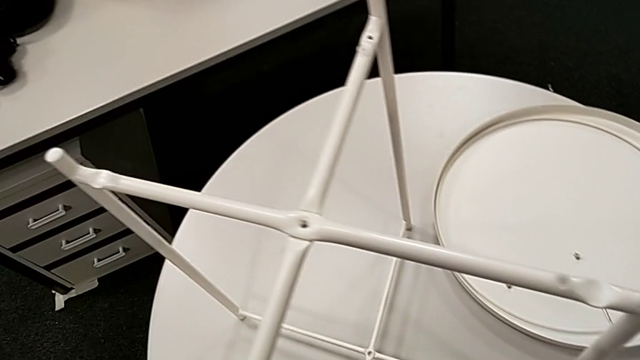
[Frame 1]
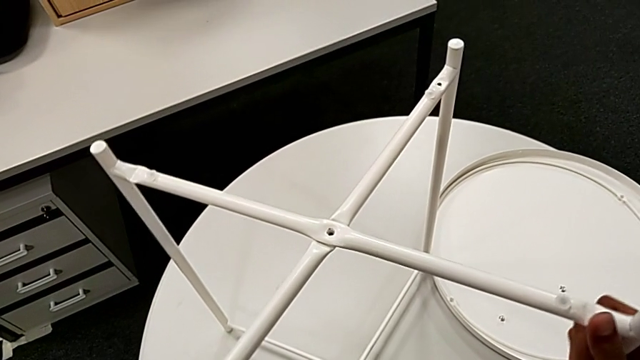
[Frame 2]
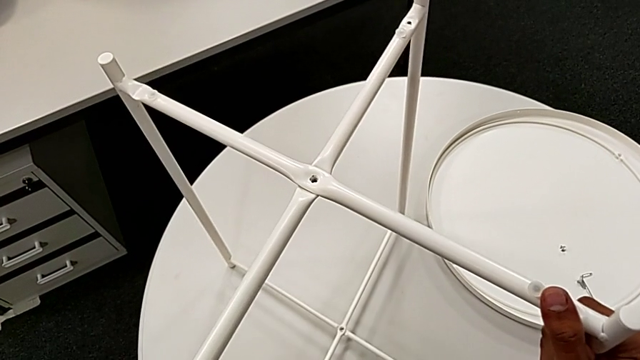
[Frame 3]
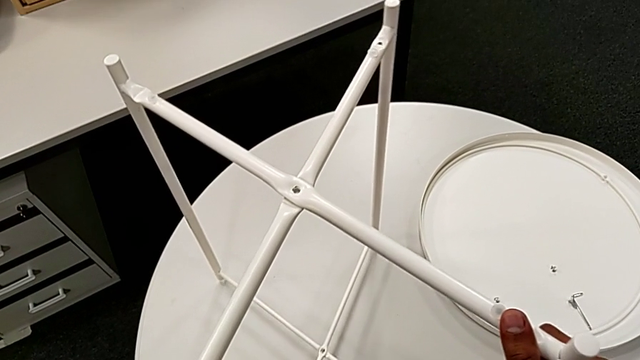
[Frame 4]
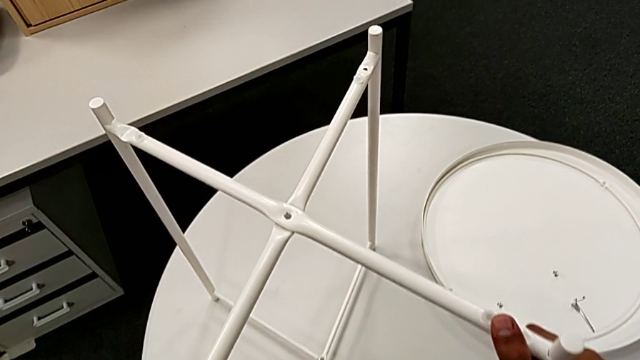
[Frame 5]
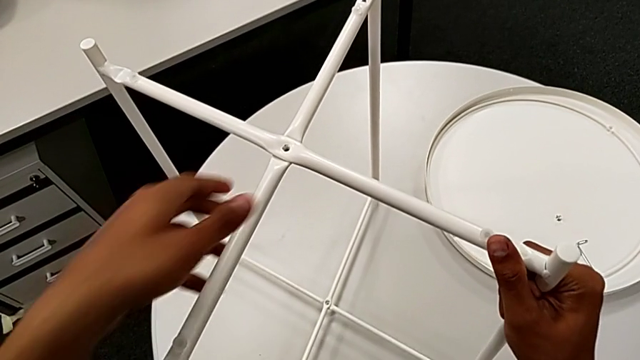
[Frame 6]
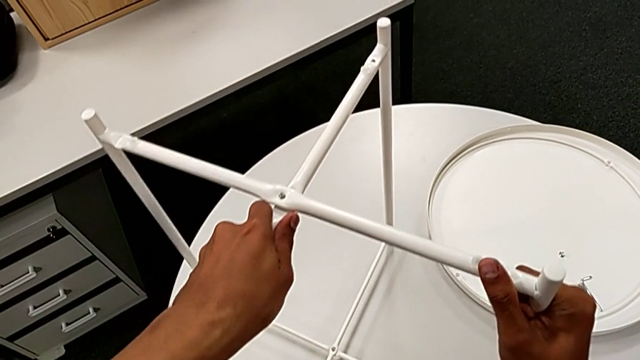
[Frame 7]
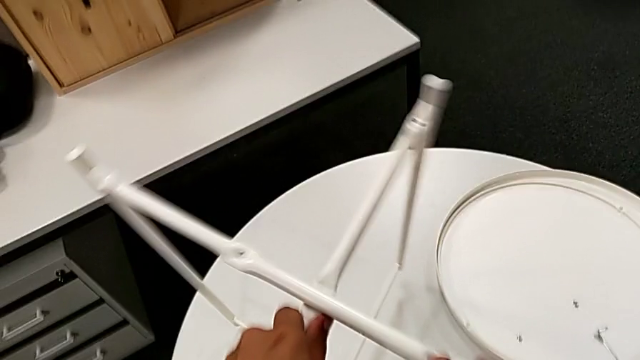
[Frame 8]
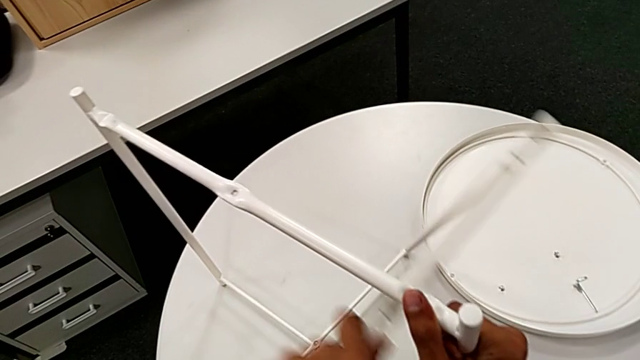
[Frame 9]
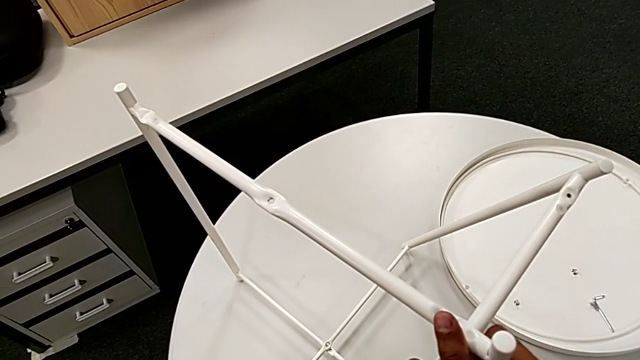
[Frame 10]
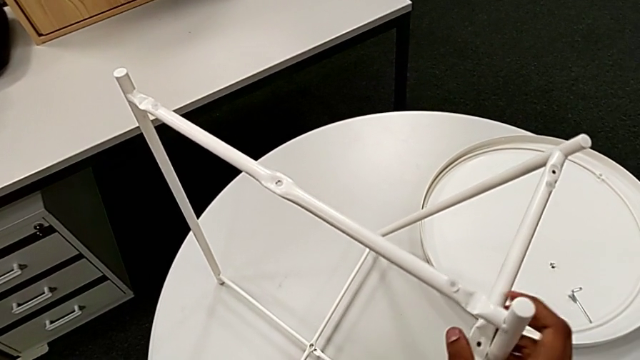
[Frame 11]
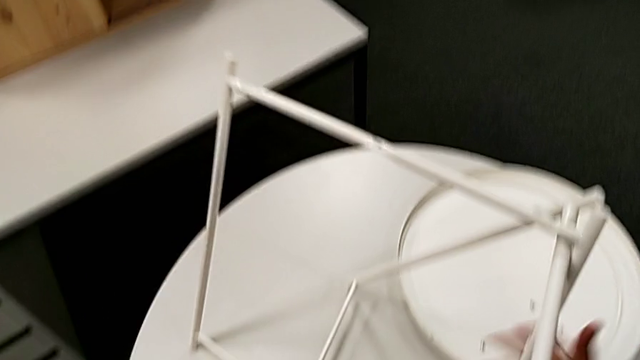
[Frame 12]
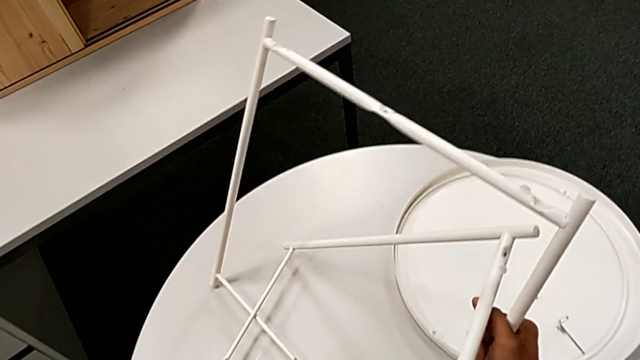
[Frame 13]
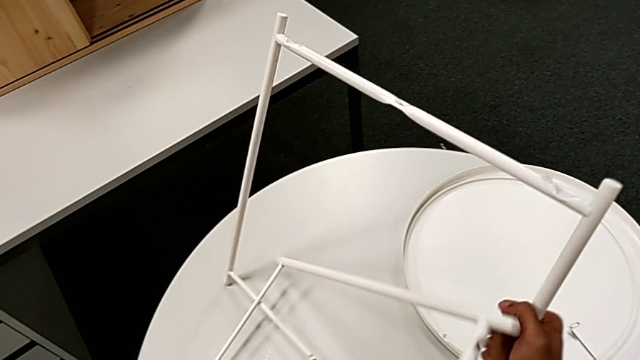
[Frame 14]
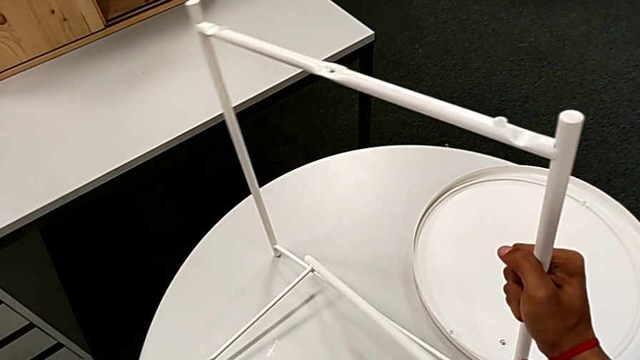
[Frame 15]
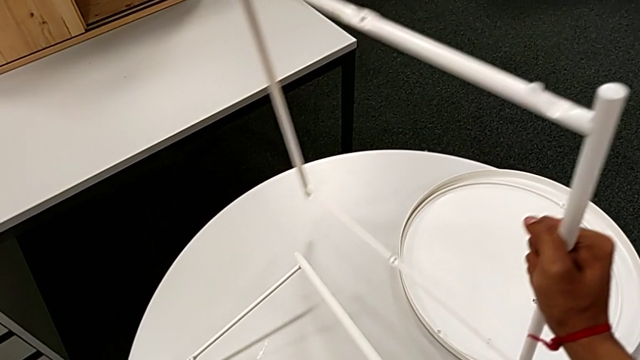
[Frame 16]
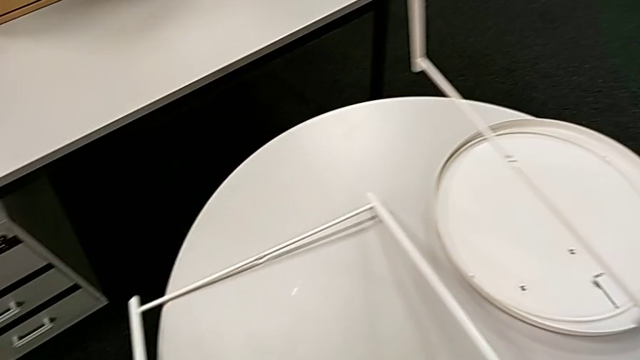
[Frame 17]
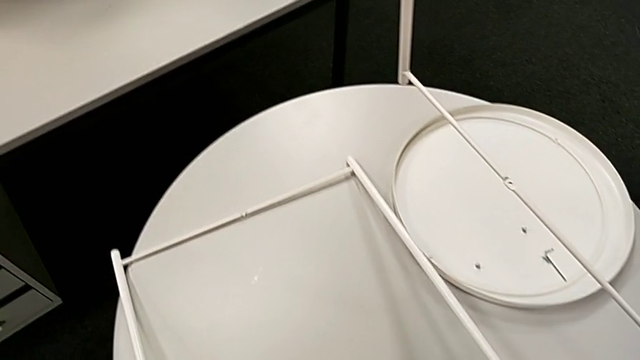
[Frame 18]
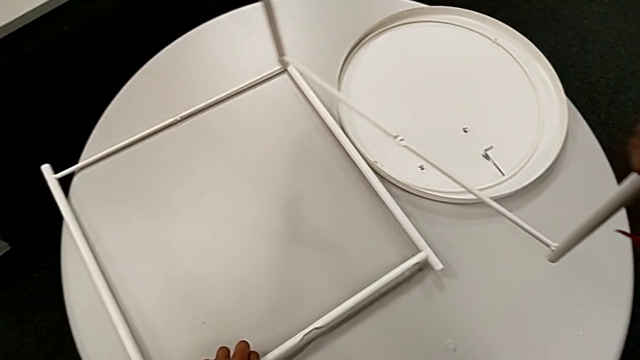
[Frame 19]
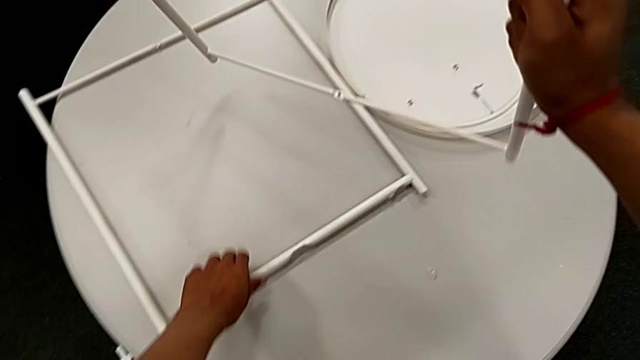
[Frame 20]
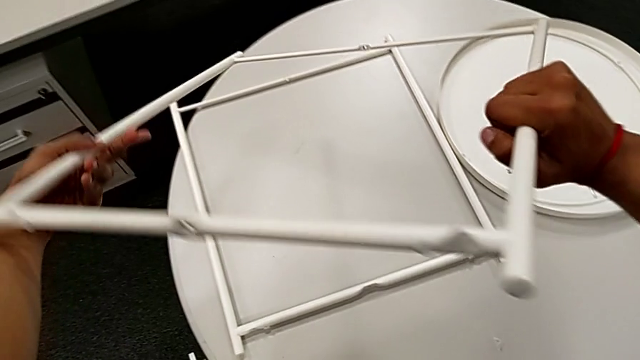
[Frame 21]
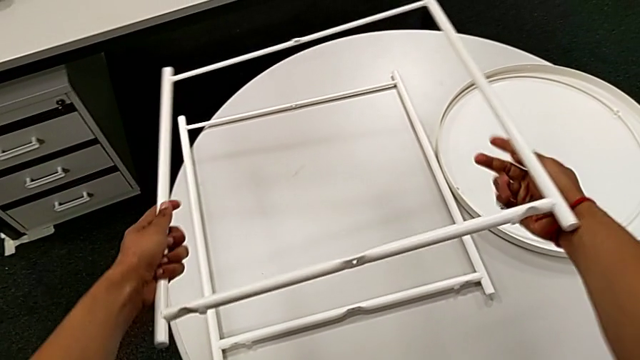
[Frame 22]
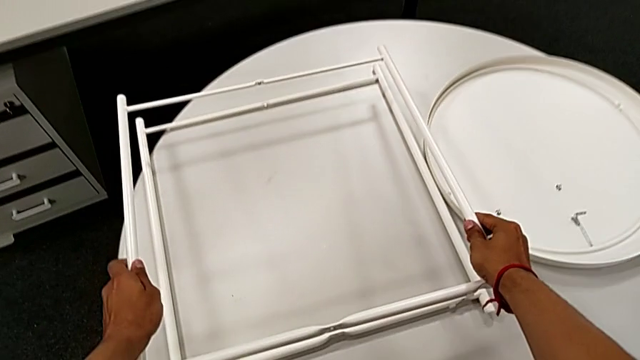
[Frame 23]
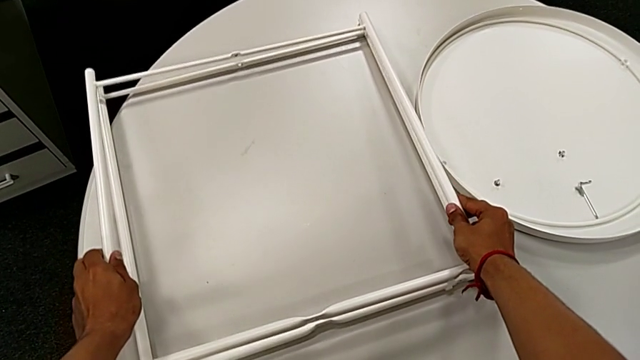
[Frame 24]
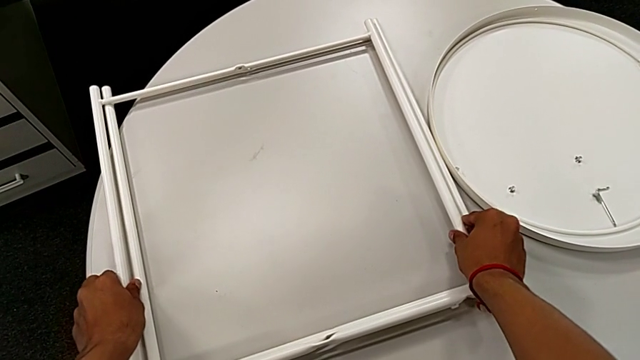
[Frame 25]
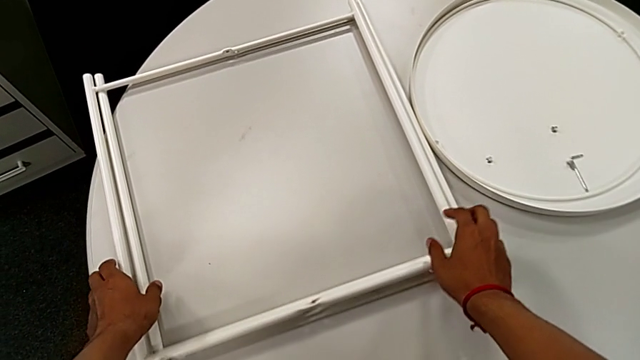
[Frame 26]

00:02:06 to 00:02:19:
The camera wearer disassembles the base. They grab the leg, slide it, disassemble it and place it twice.
